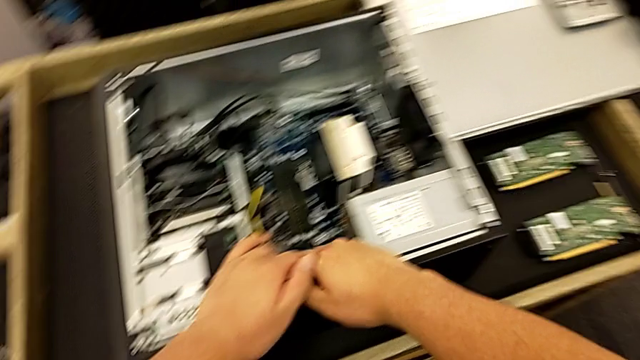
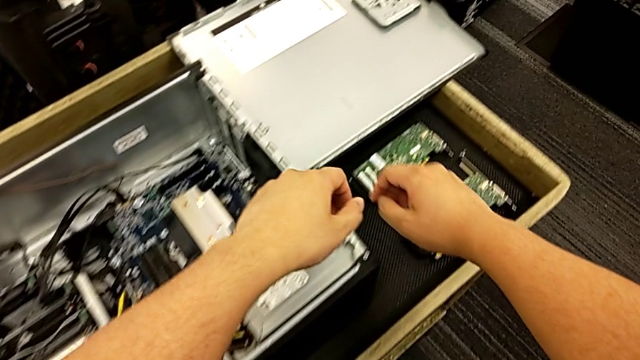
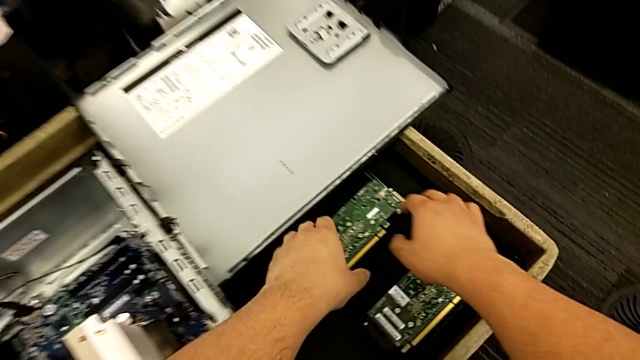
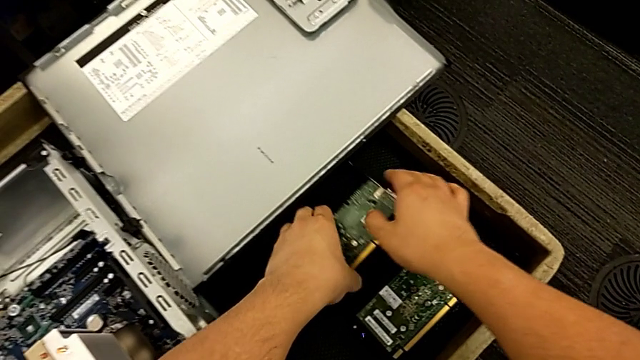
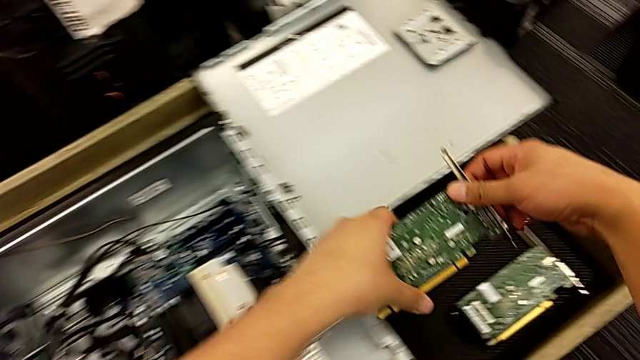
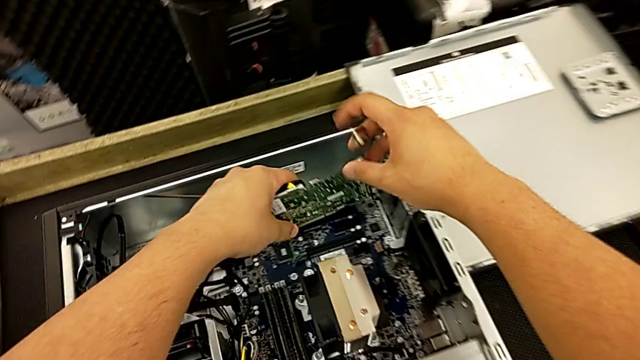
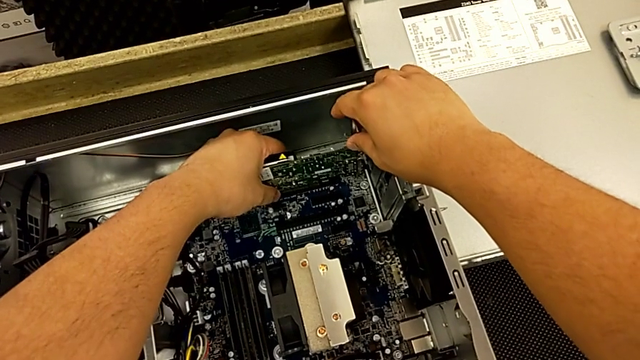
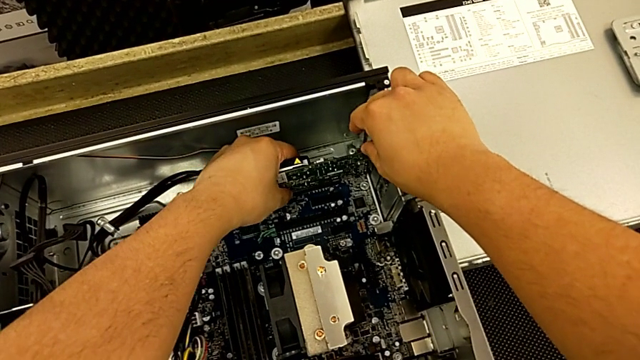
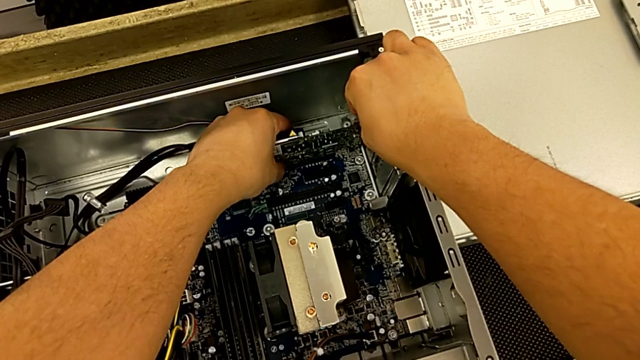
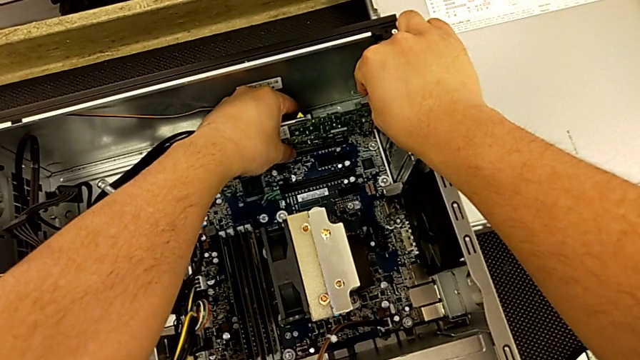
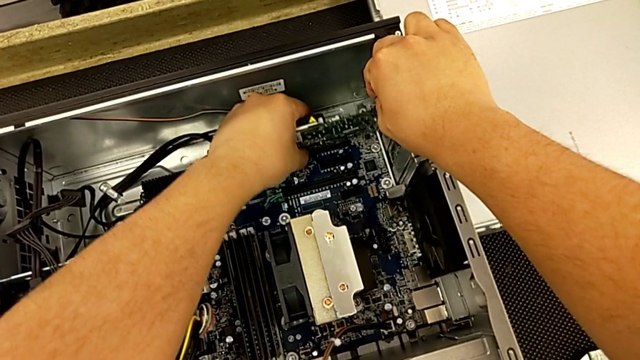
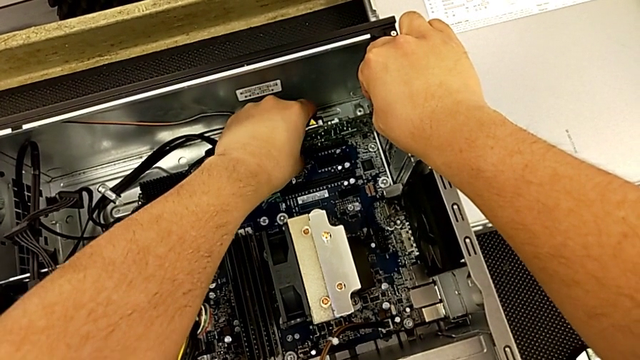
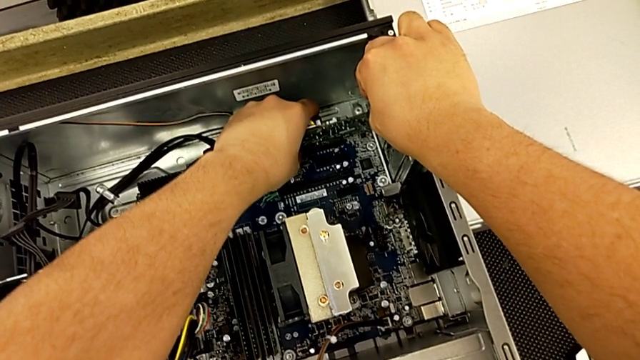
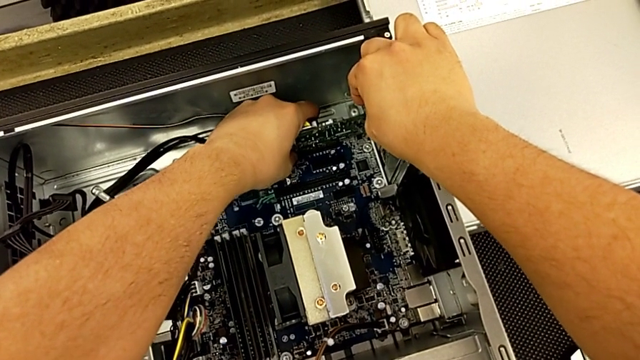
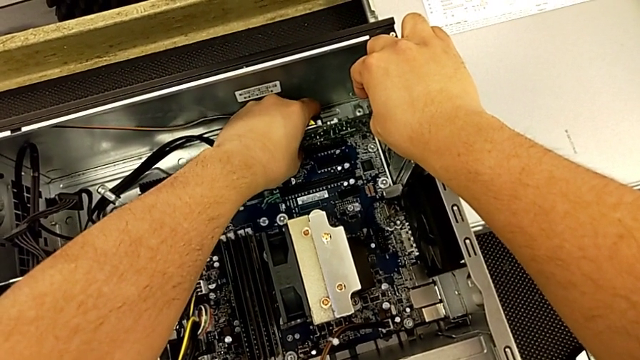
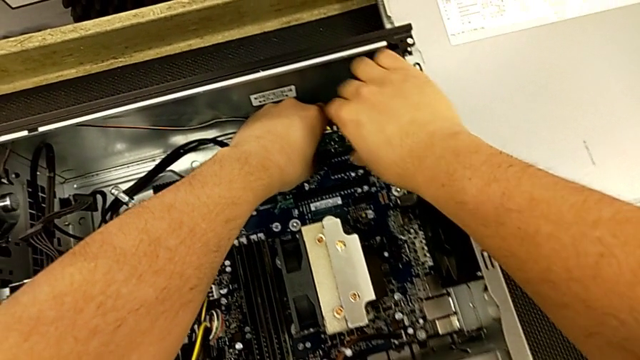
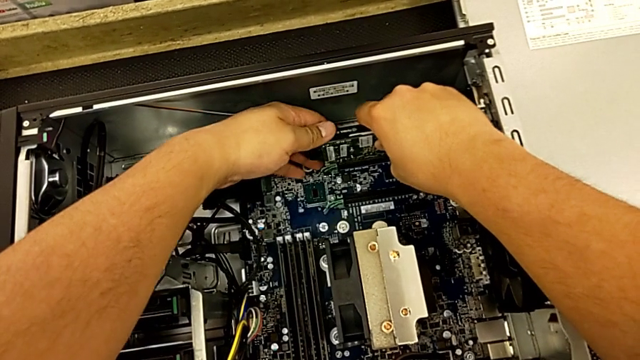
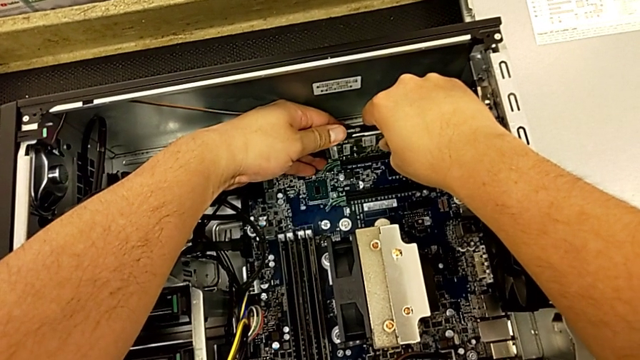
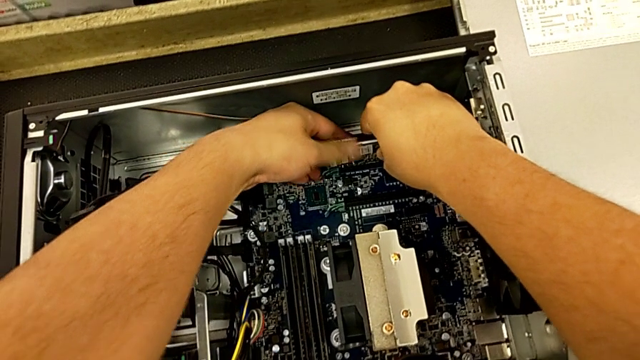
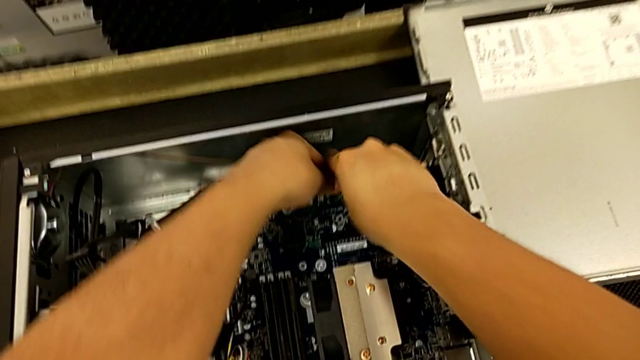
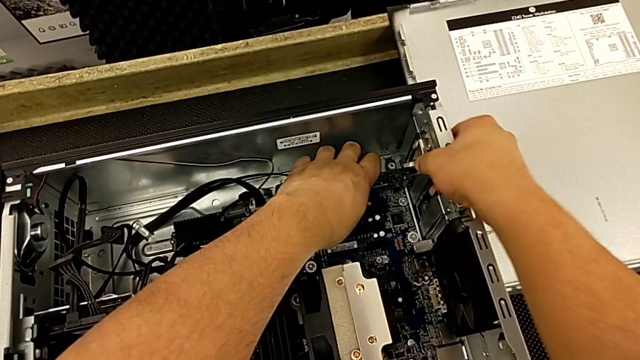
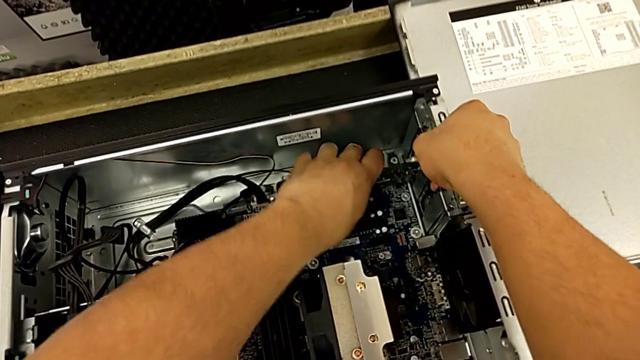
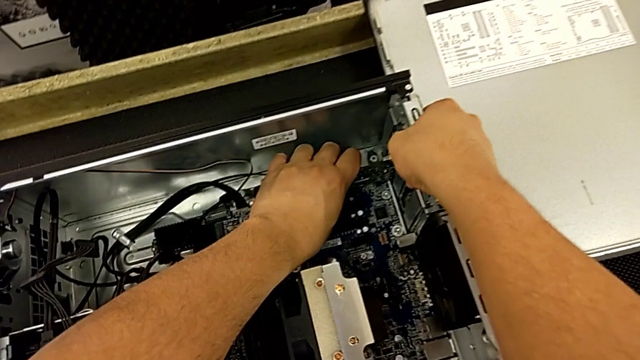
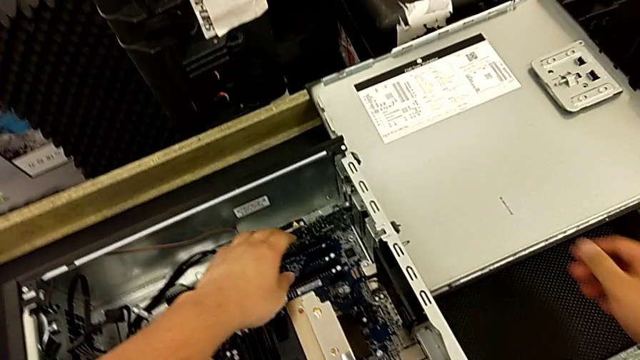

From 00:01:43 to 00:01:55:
The camera wearer inserts the first graphic card into the motherboard. They grab the graphic card, insert it and grab the second graphic card.

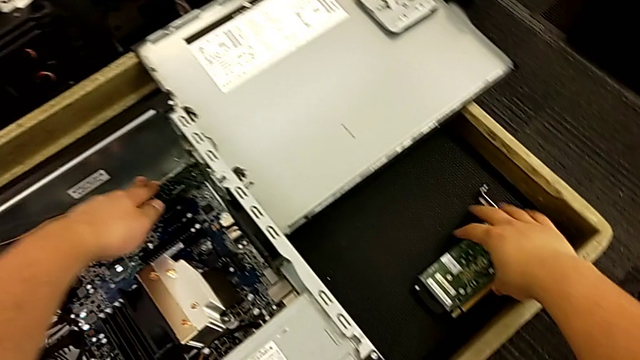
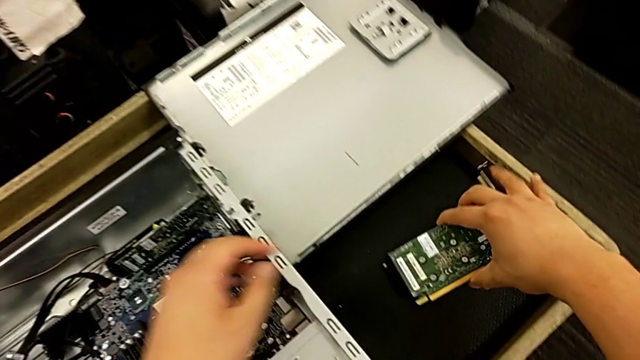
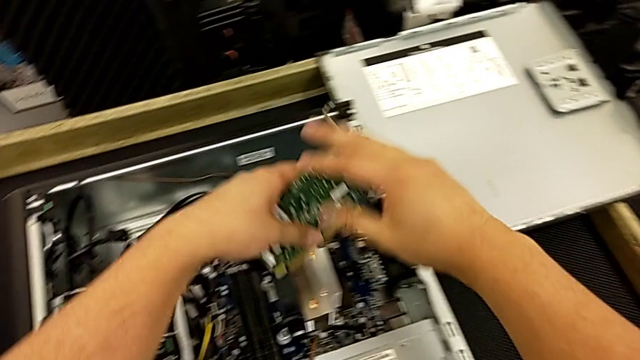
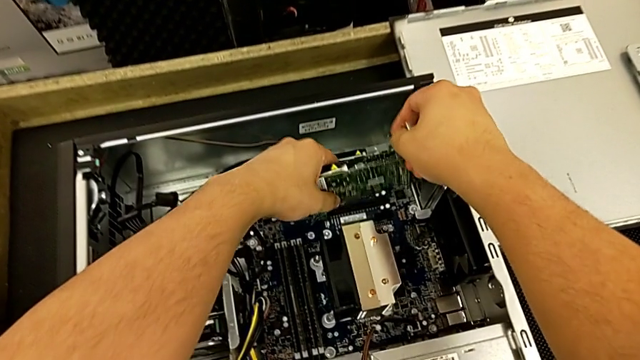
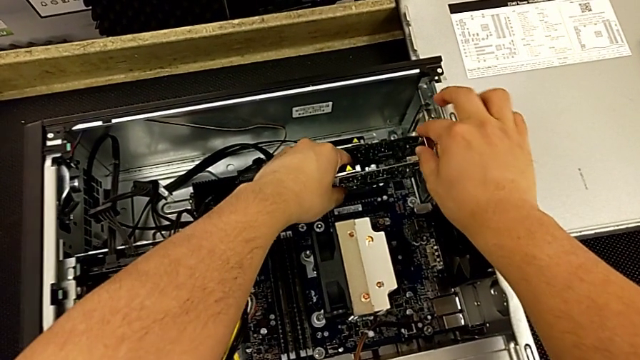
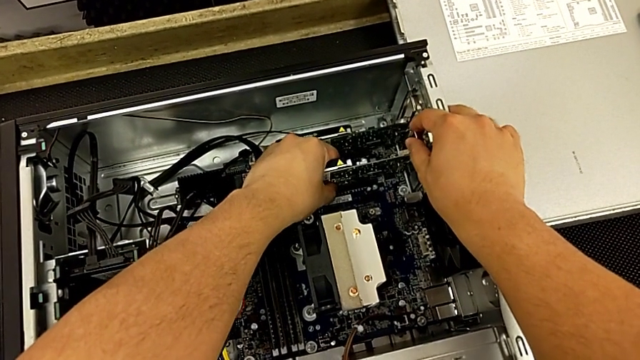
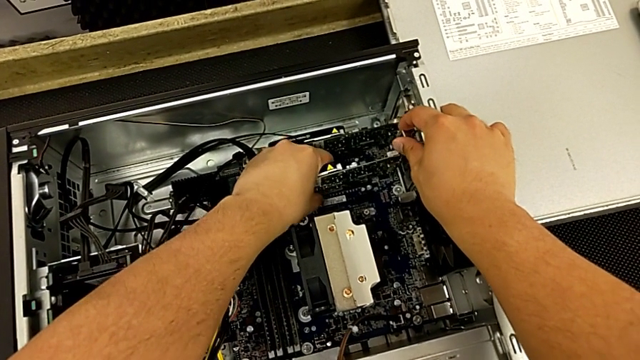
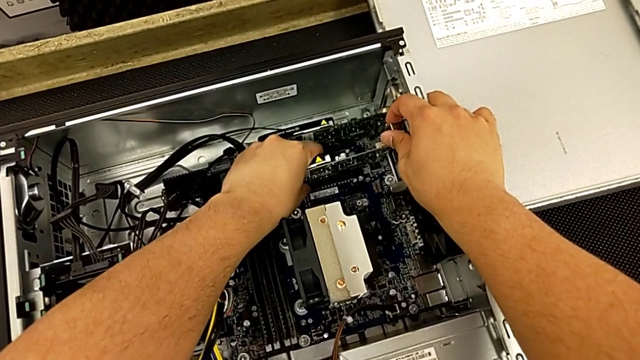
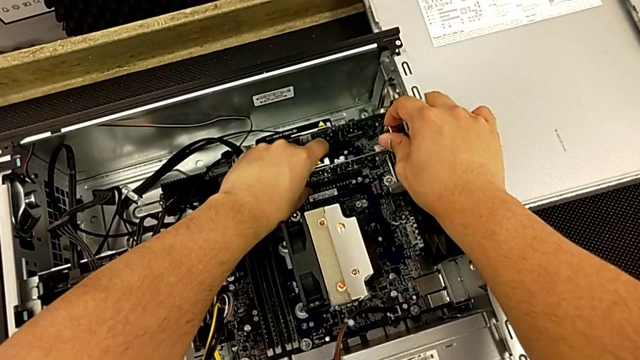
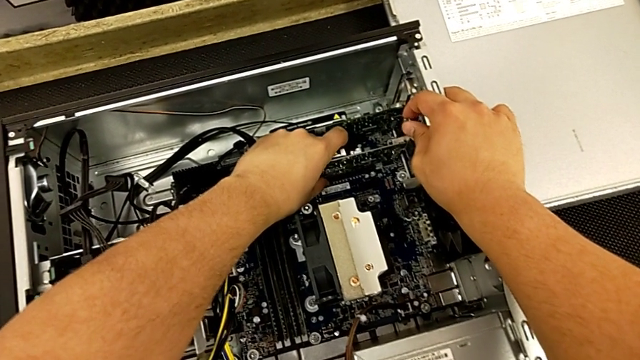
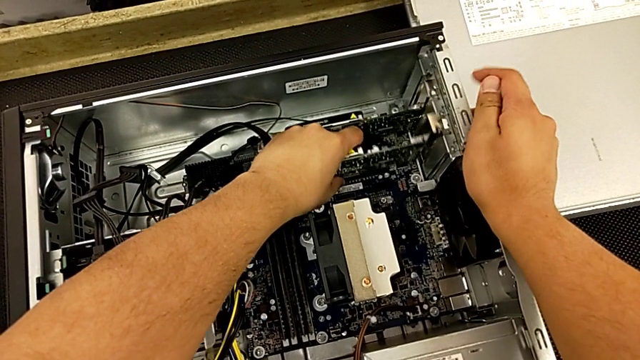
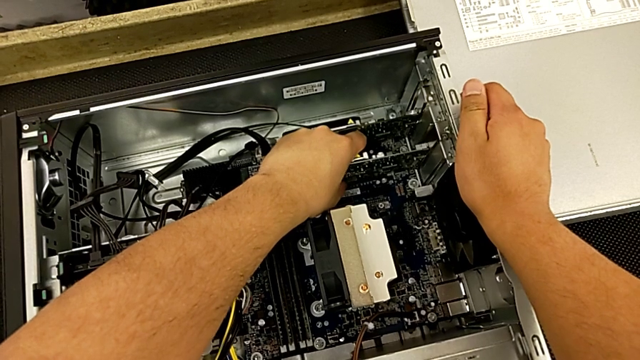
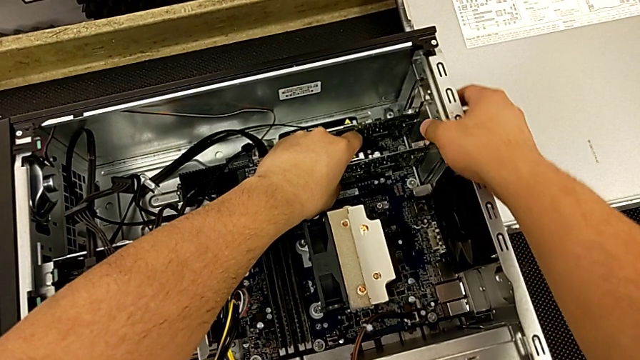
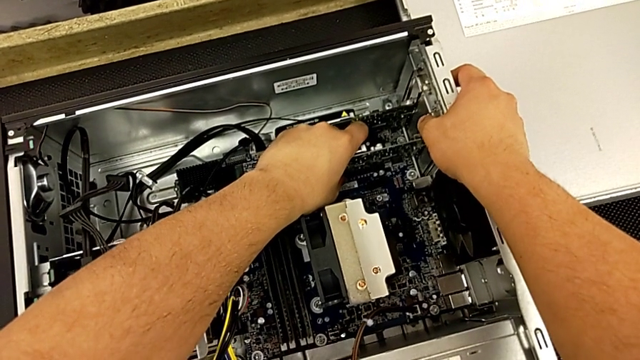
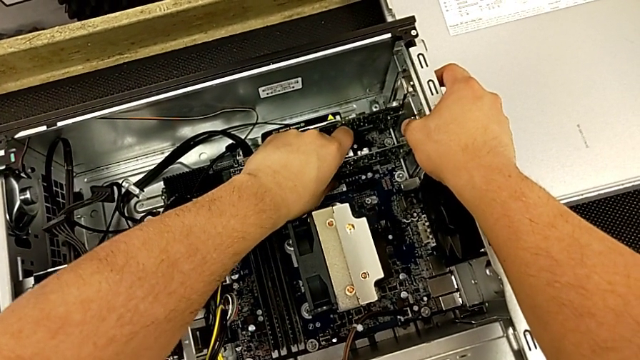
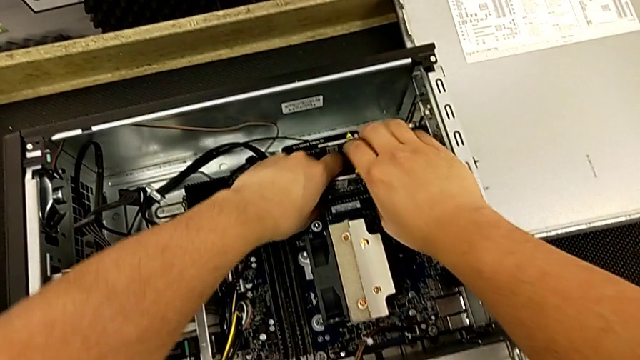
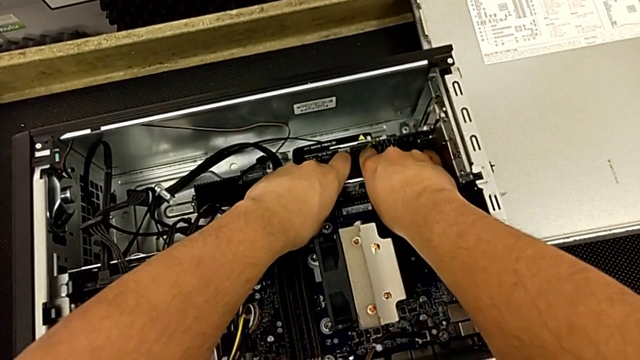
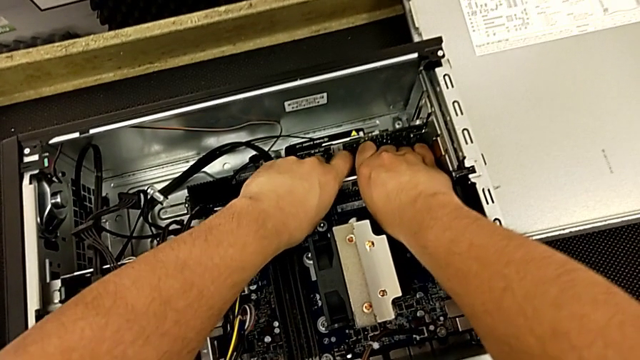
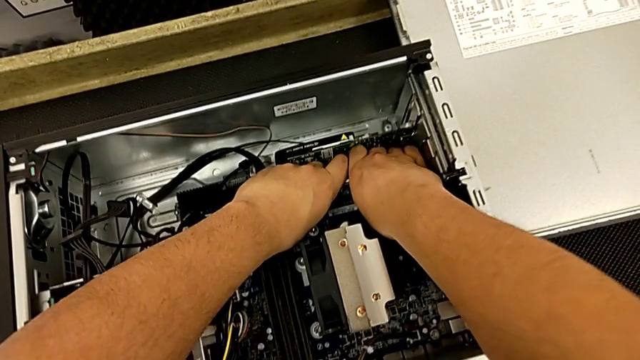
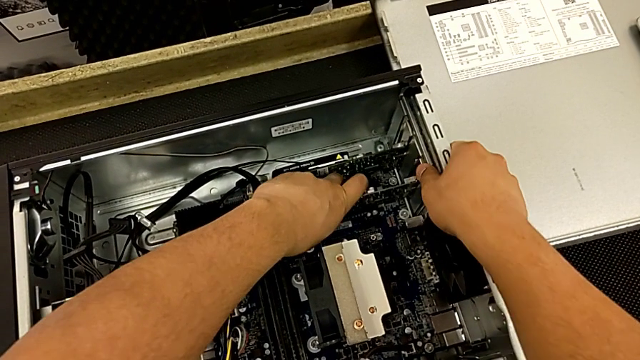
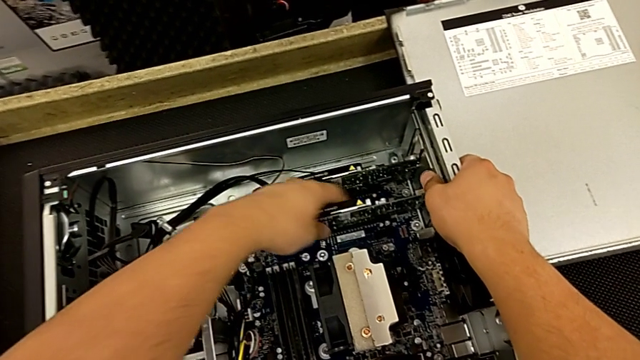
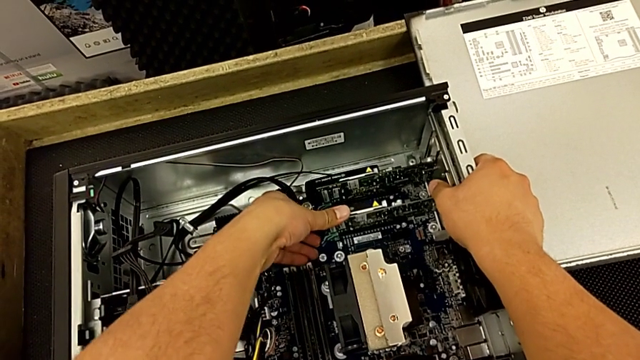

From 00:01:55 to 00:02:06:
The camera wearer is inserting the second graphic card into the motherboard. They insert the second graphic card.
